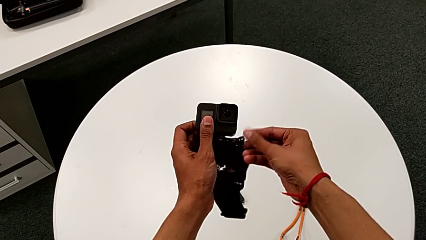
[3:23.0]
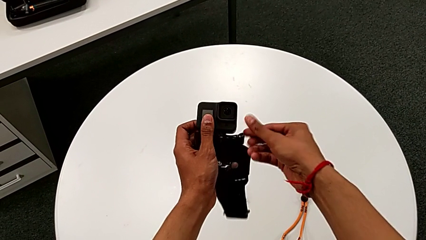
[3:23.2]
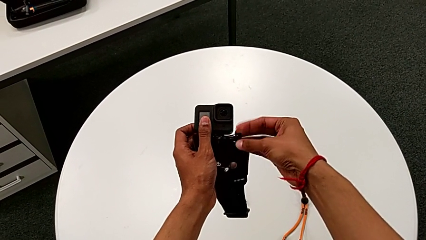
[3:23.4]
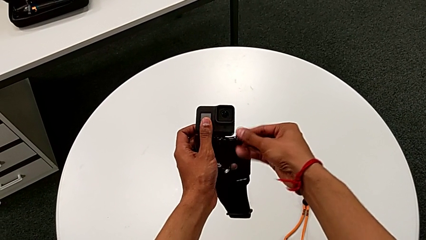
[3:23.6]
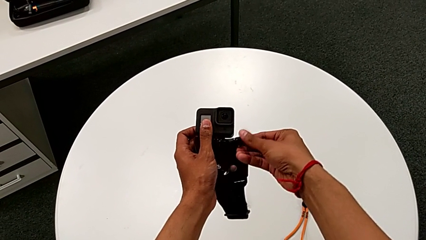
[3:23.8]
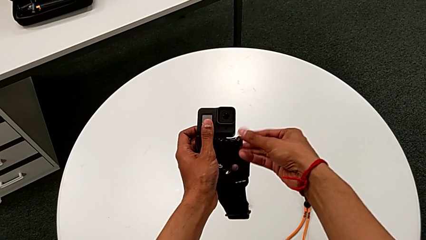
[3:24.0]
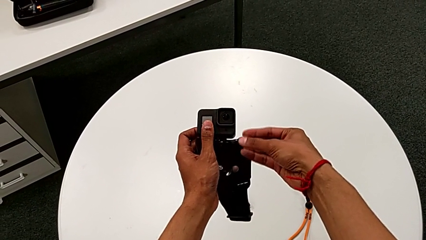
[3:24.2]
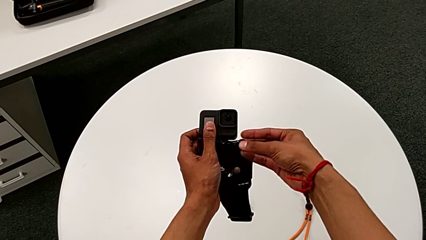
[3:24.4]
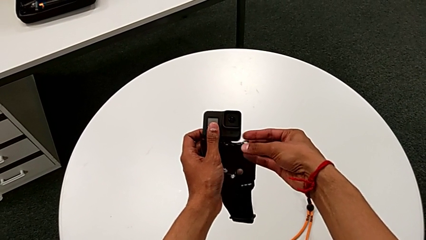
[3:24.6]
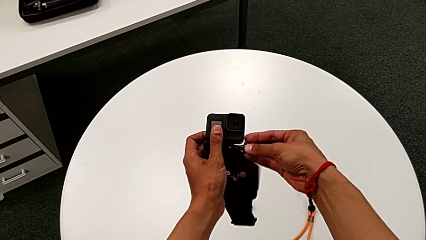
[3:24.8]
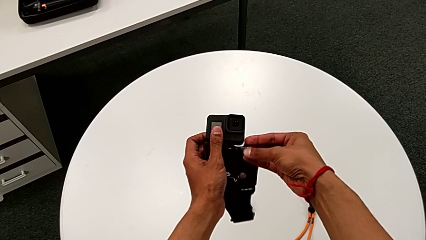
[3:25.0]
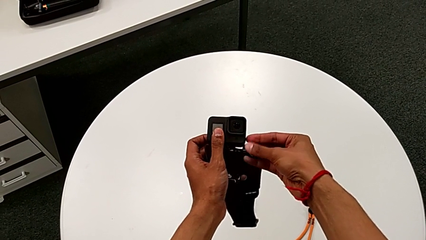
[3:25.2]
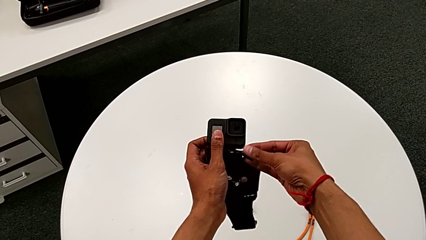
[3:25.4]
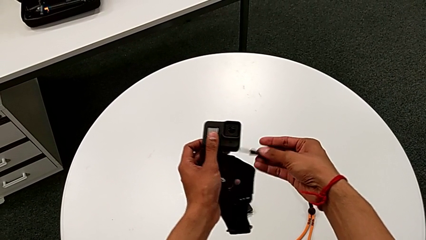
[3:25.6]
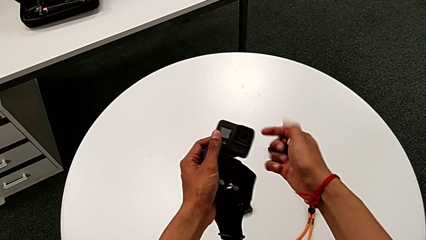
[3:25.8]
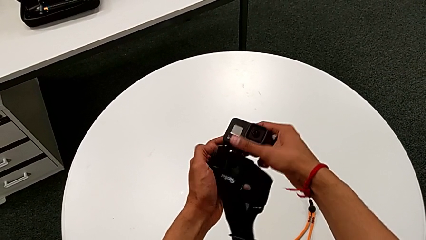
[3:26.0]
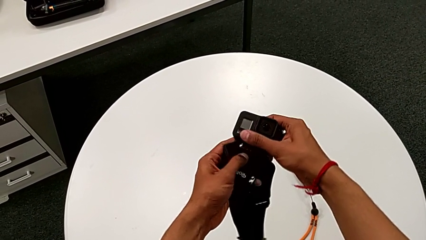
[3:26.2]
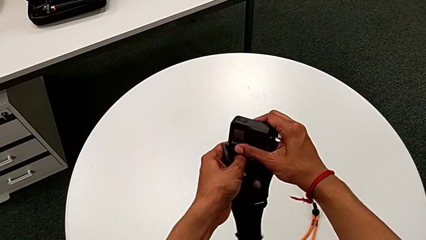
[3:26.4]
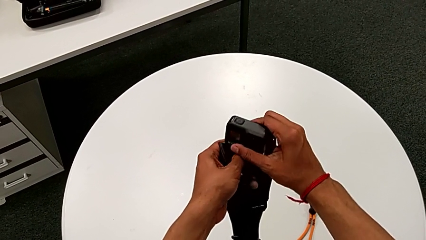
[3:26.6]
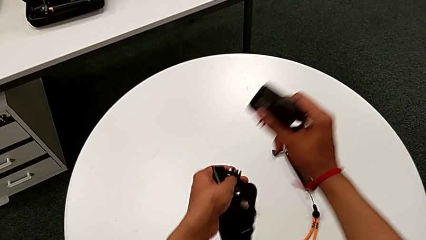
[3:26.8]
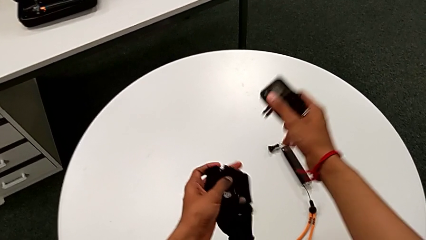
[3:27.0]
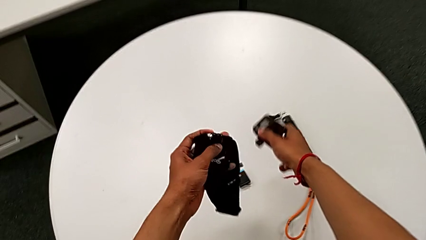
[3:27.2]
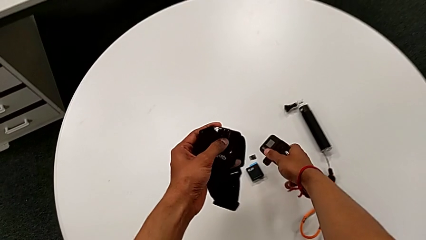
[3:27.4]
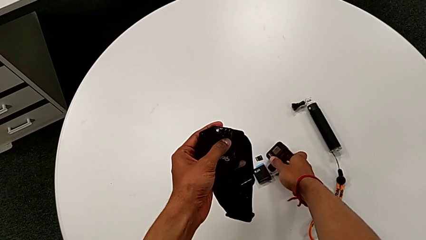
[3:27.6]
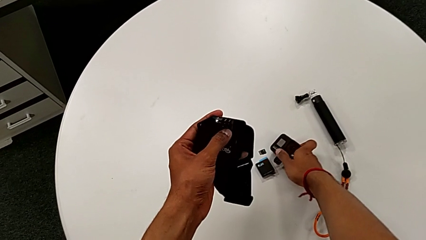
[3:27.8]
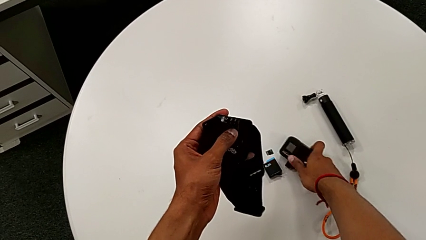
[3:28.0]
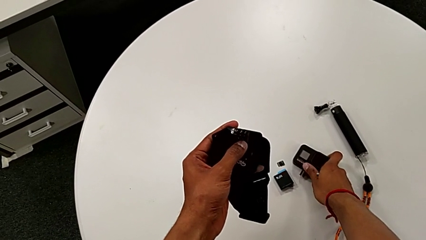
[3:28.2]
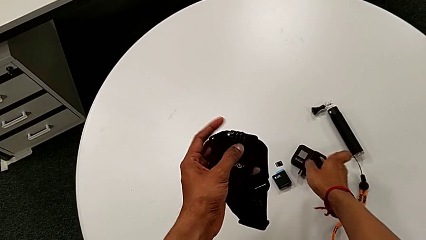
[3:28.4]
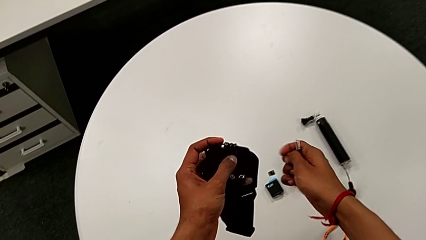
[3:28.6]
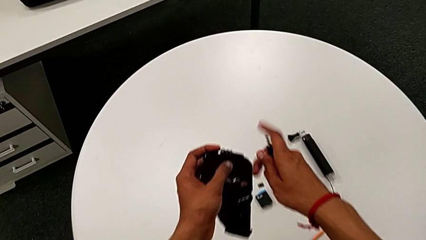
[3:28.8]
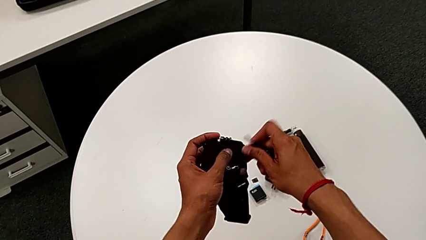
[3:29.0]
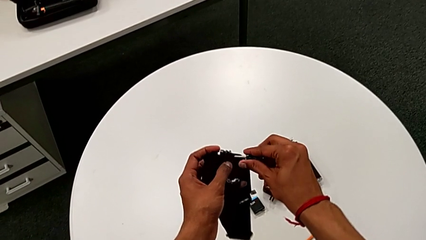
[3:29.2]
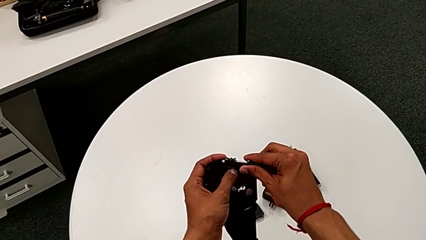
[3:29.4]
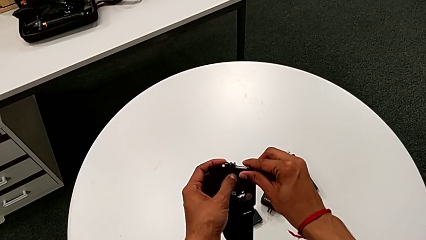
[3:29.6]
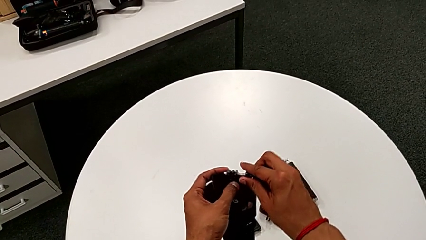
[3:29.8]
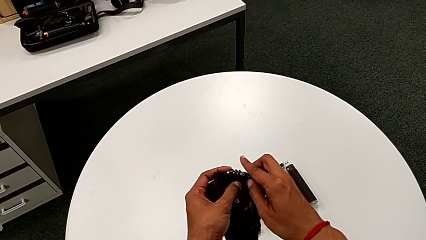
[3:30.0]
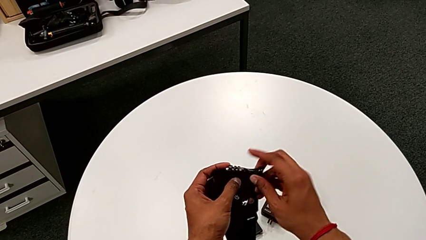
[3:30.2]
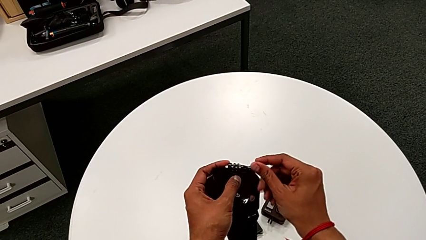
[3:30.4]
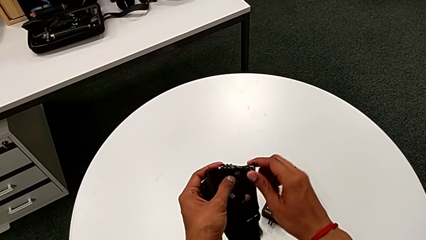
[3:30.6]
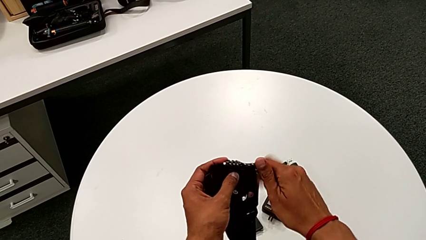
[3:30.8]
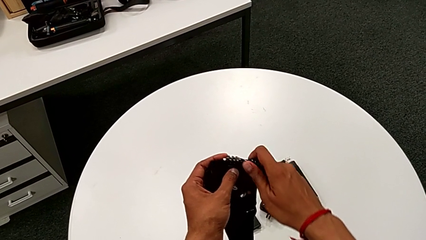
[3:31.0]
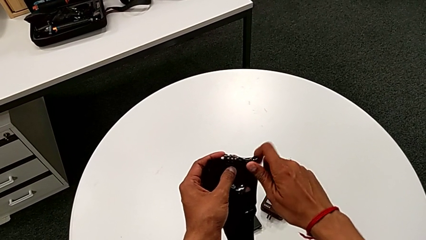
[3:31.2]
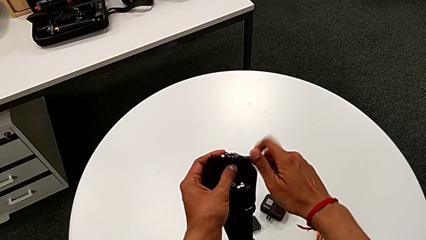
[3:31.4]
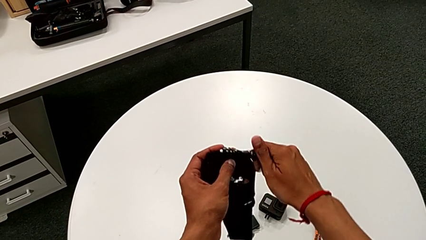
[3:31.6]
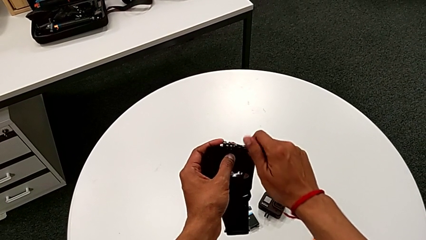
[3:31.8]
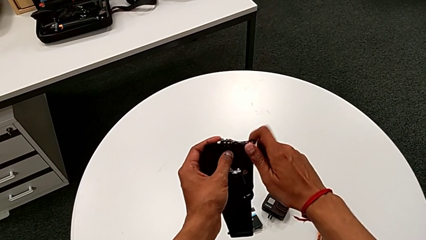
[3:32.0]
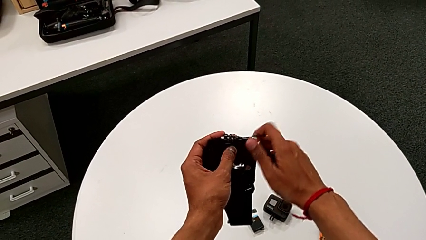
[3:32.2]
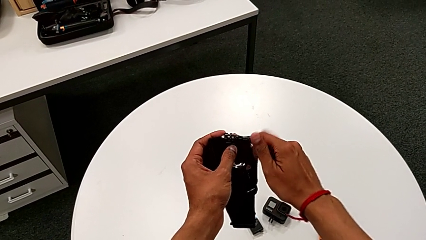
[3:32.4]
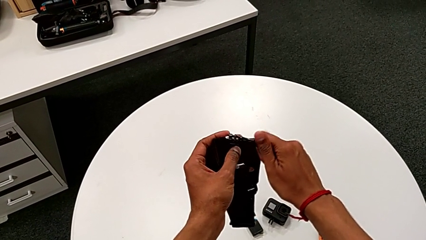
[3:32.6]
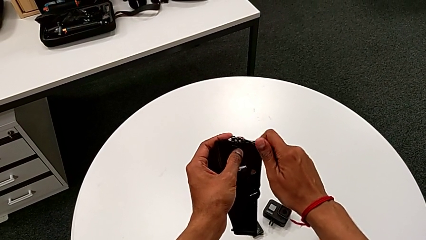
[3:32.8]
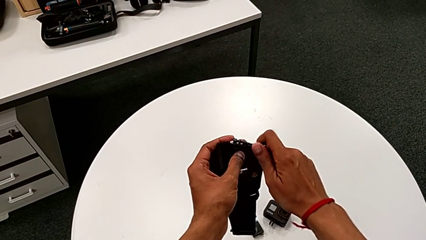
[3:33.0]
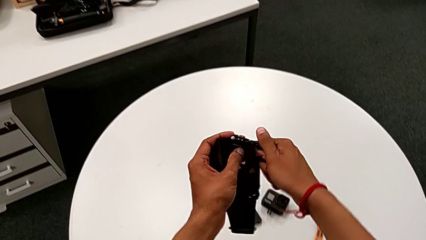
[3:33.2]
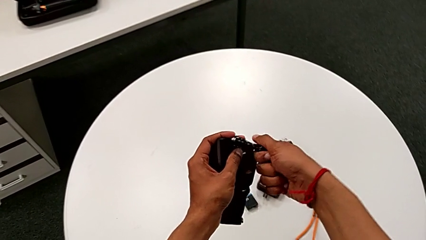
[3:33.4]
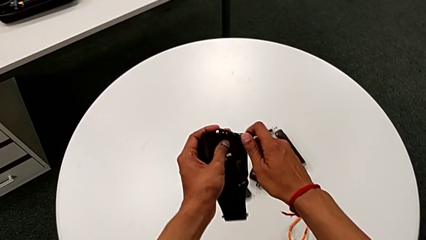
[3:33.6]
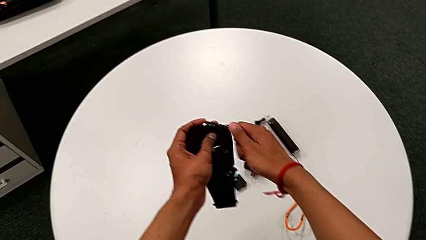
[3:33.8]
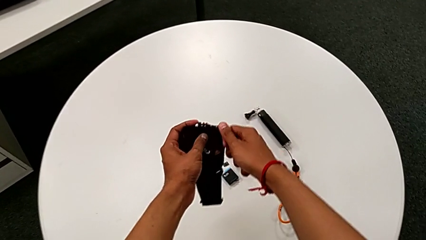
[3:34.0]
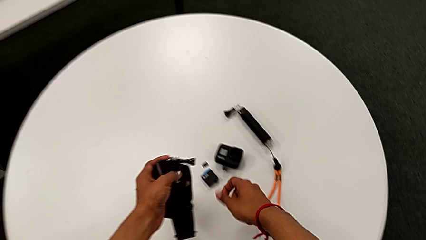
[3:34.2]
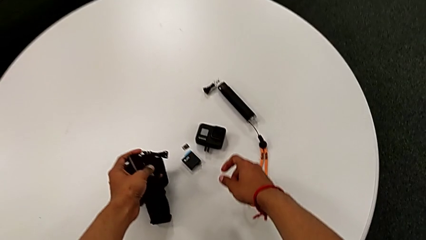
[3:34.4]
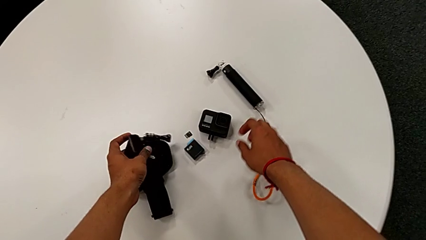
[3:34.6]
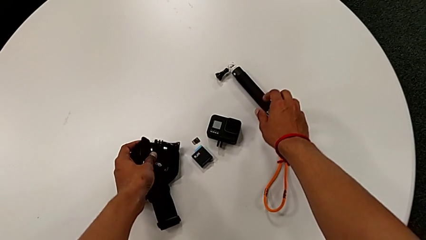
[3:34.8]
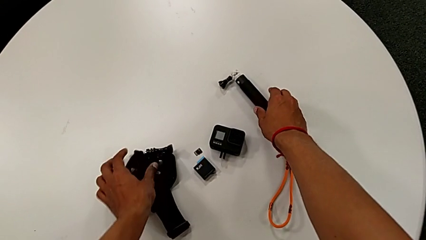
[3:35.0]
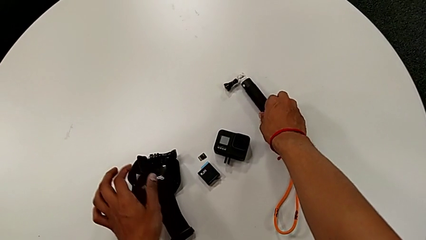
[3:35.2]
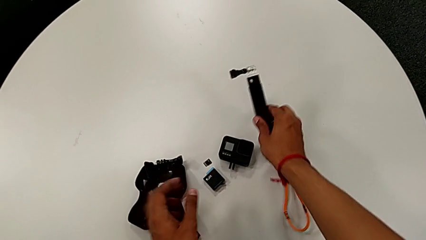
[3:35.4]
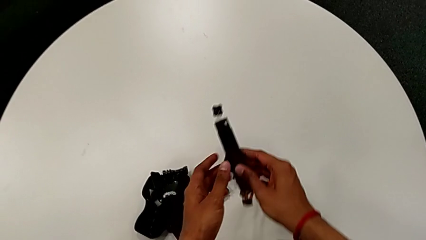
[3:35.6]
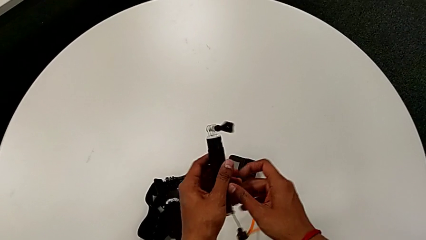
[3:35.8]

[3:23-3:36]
The camera wearer is removing the strap from the GoPro. They unscrew the GoPro, disassemble it, place it, screw the screw and place the strap.

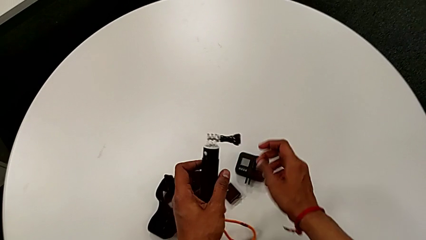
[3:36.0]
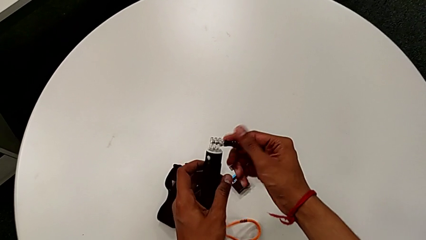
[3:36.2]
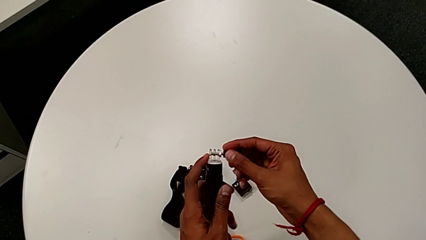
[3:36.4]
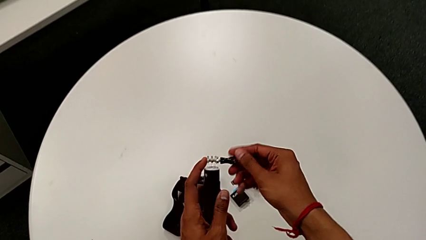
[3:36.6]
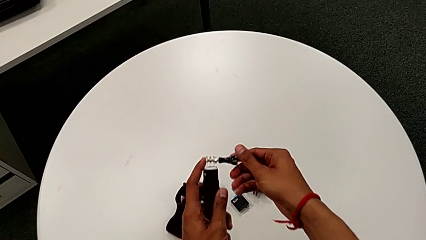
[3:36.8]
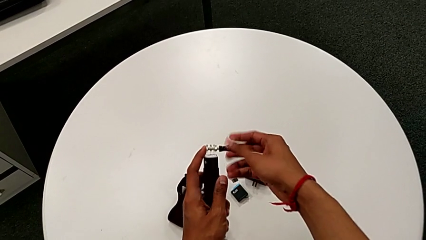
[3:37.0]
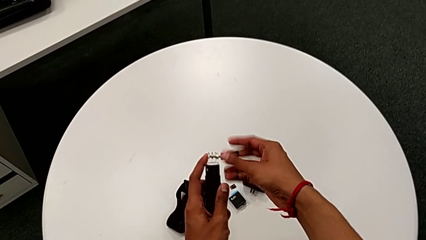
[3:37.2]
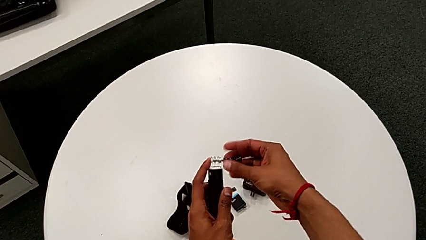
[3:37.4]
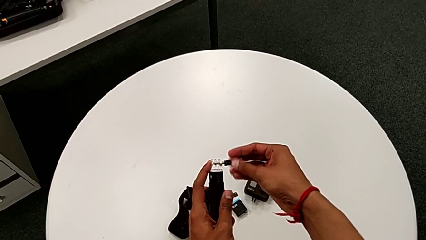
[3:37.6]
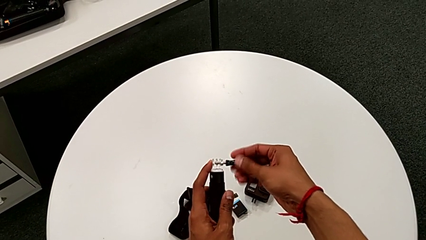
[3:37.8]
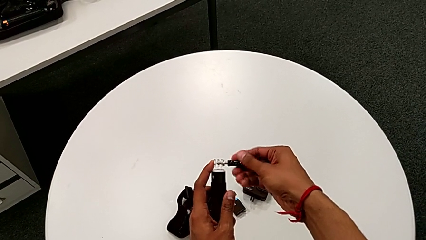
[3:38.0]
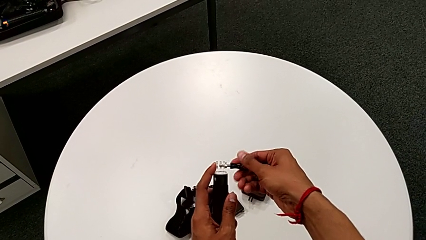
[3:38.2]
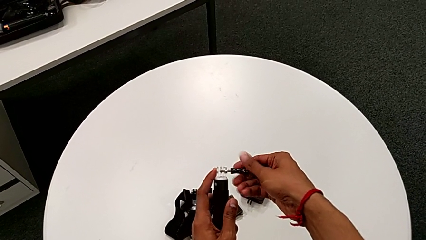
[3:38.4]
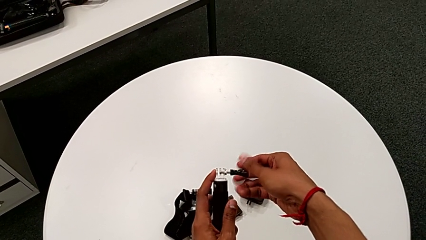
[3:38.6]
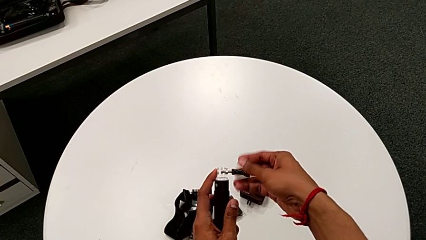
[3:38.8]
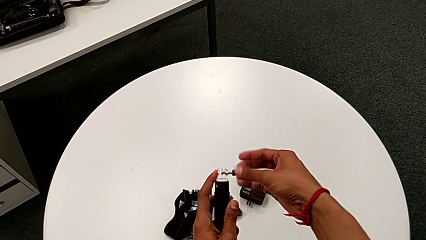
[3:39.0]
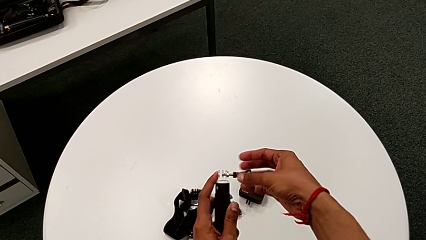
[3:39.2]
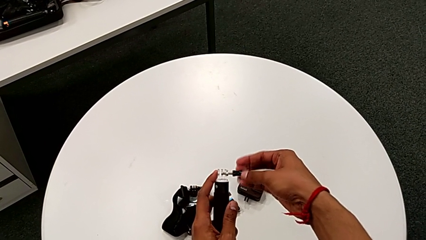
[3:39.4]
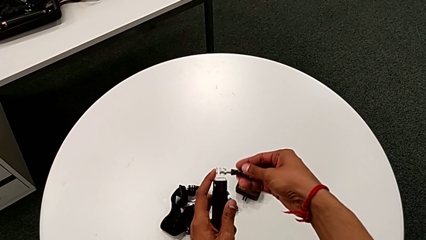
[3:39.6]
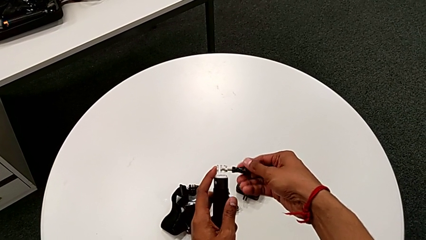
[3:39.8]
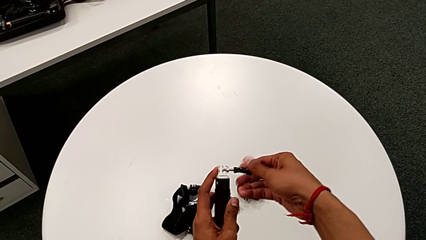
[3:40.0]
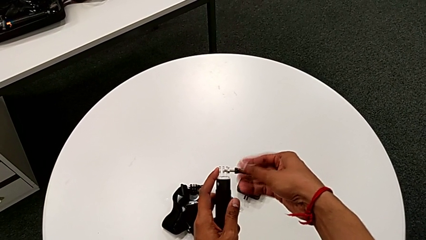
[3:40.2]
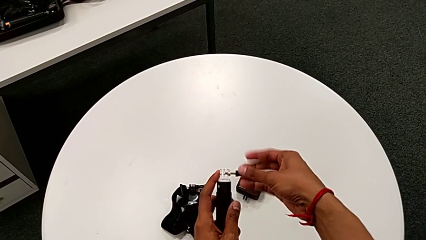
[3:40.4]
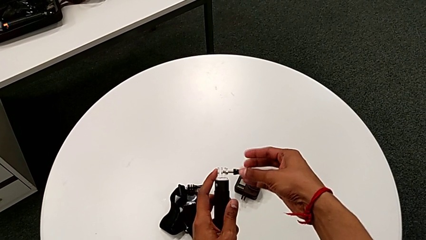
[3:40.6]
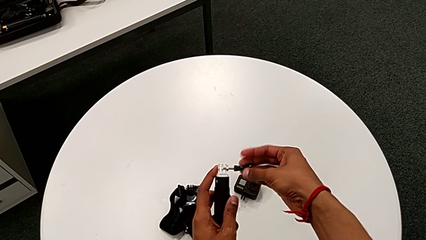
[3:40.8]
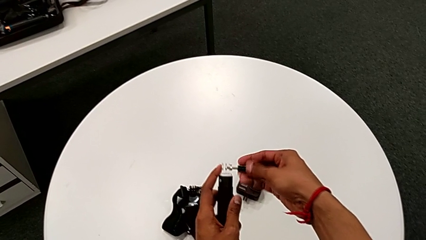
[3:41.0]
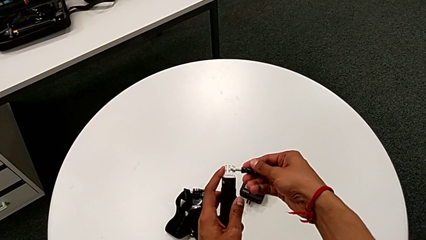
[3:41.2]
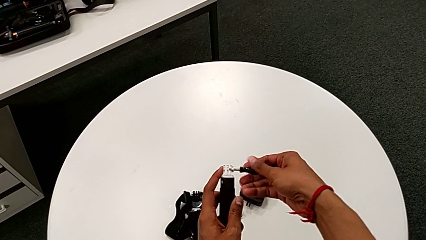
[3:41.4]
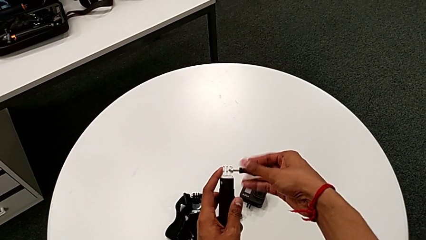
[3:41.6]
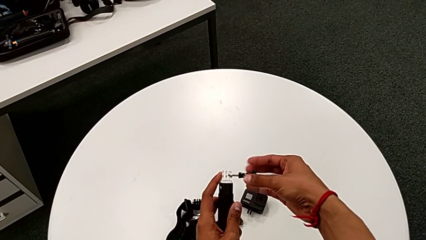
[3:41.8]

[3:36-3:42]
The camera wearer is attaching the handheld grip to the GoPro. They begin to unscrew the screw.
